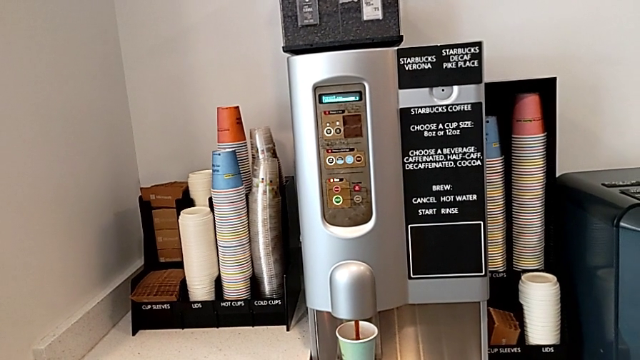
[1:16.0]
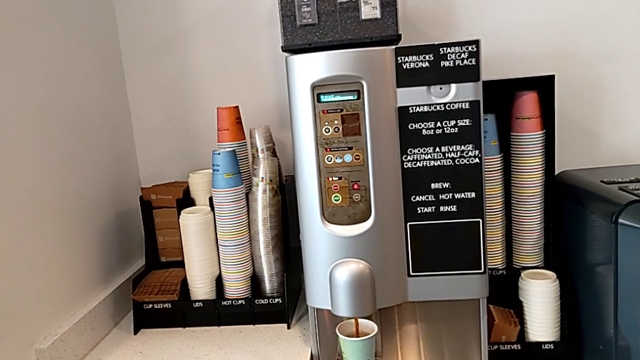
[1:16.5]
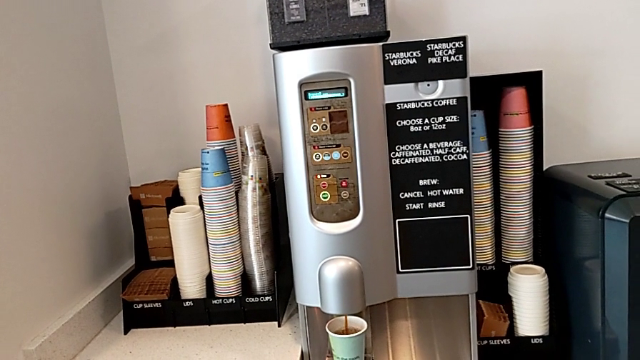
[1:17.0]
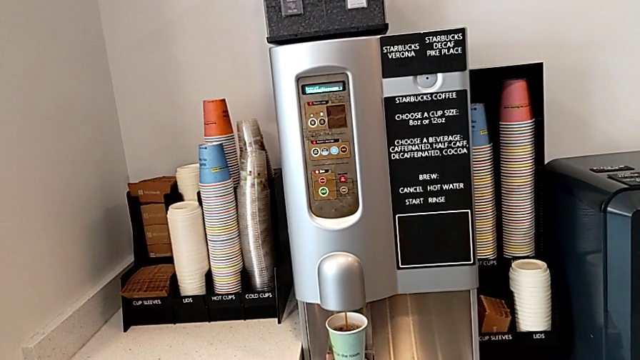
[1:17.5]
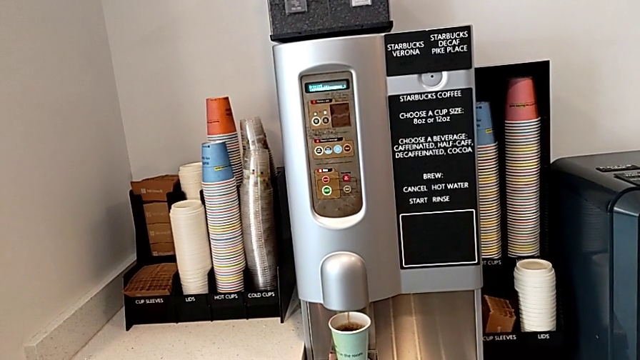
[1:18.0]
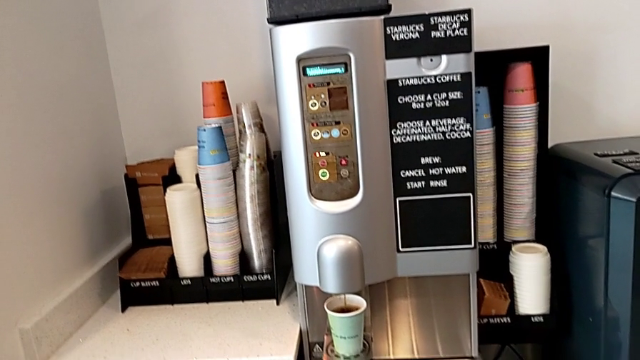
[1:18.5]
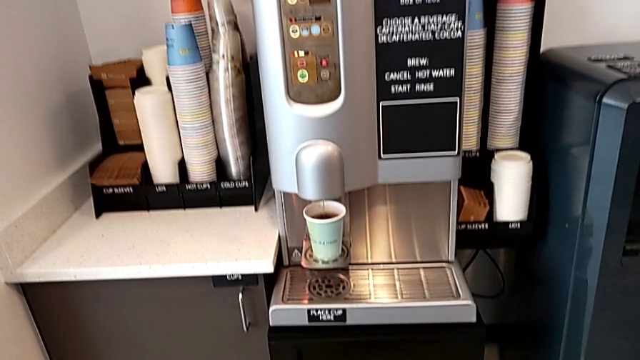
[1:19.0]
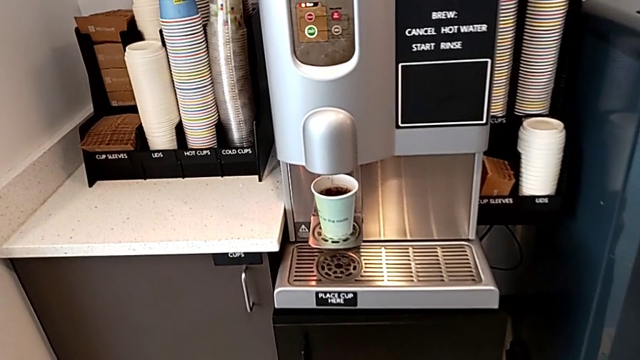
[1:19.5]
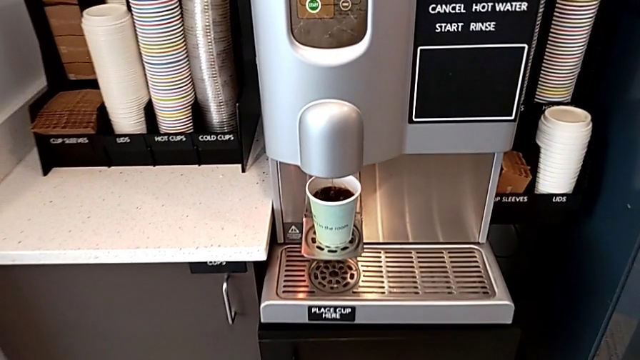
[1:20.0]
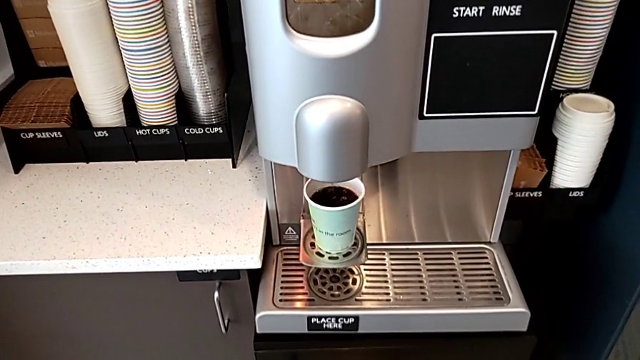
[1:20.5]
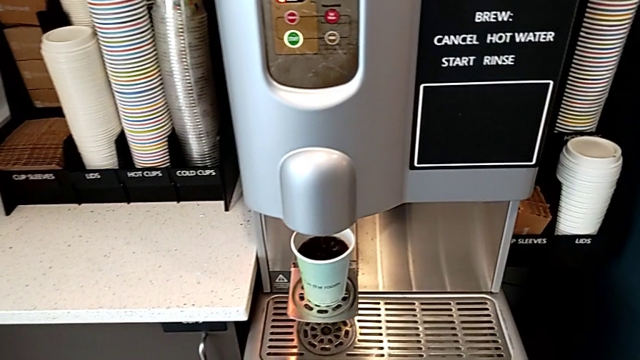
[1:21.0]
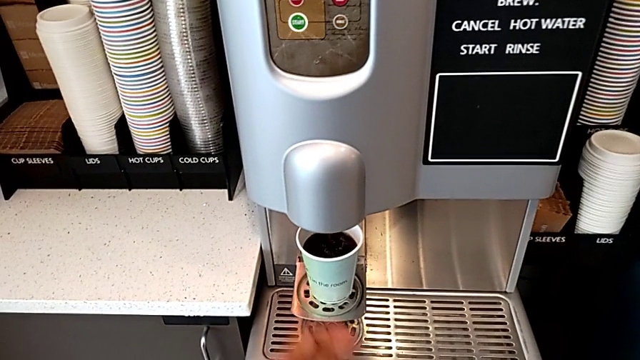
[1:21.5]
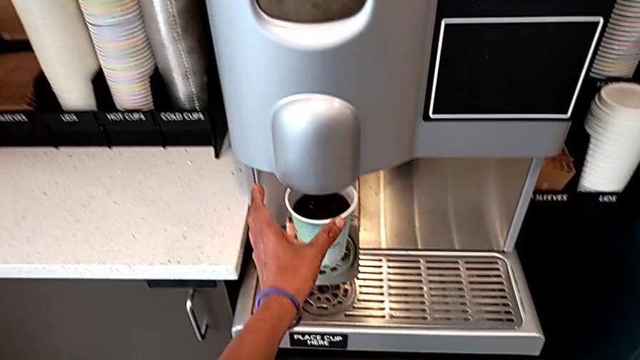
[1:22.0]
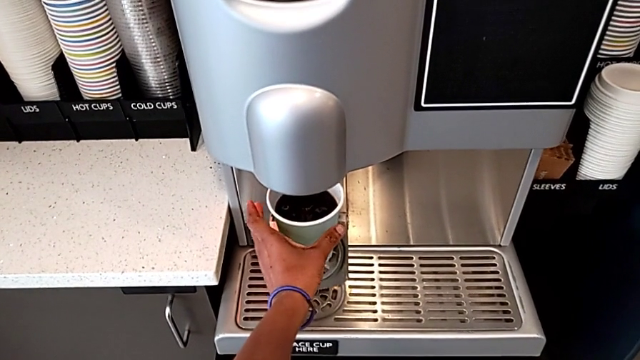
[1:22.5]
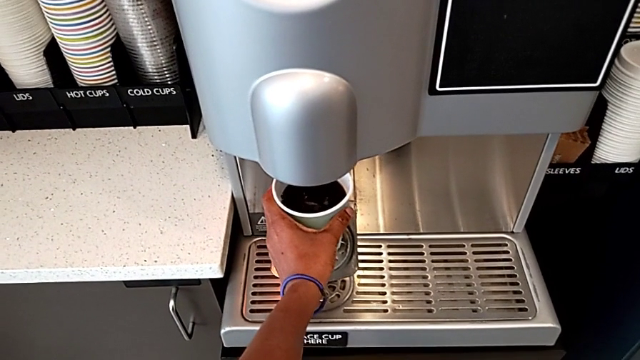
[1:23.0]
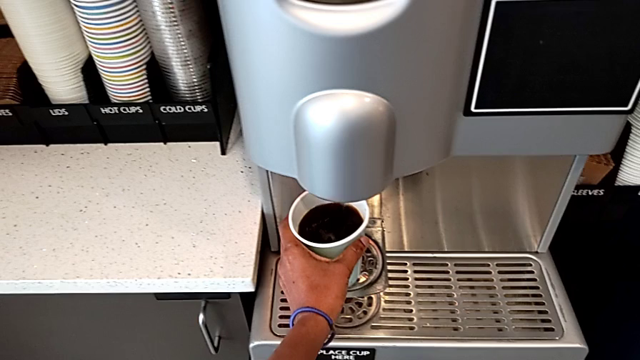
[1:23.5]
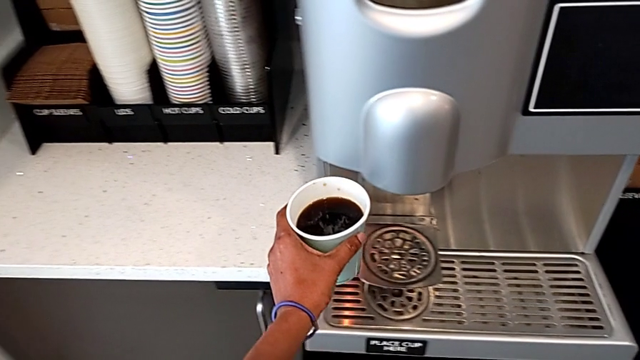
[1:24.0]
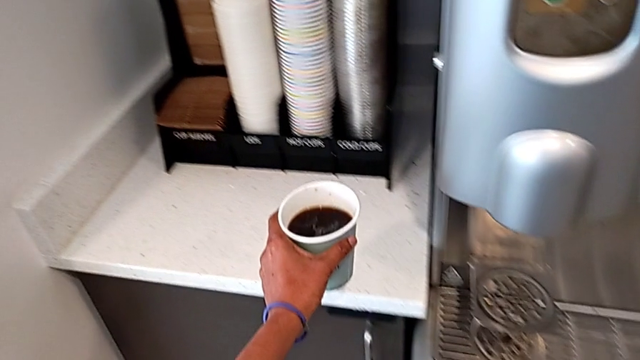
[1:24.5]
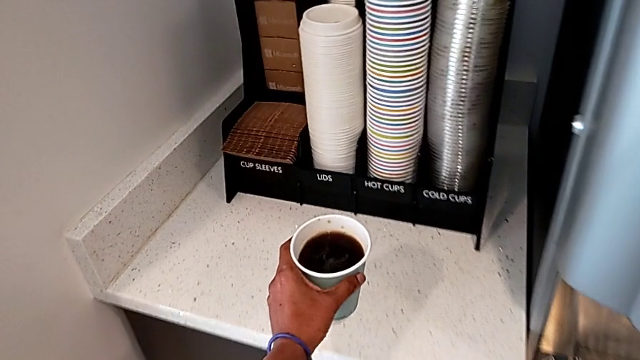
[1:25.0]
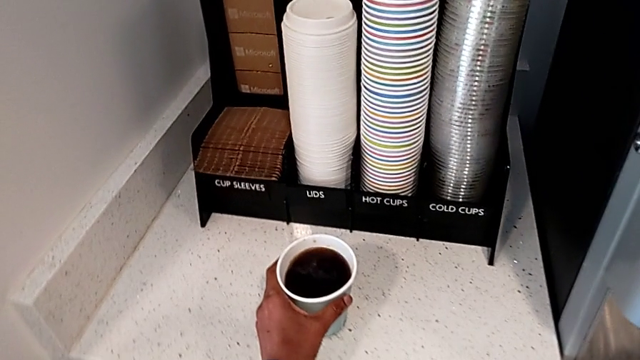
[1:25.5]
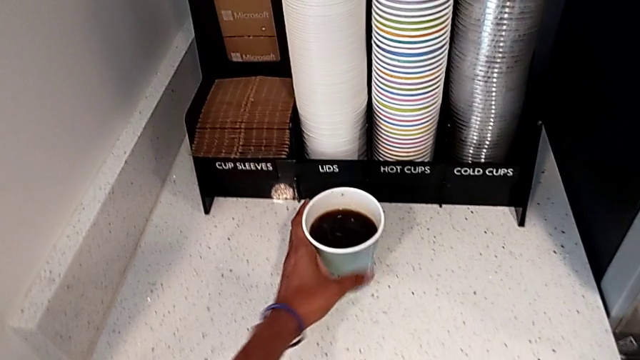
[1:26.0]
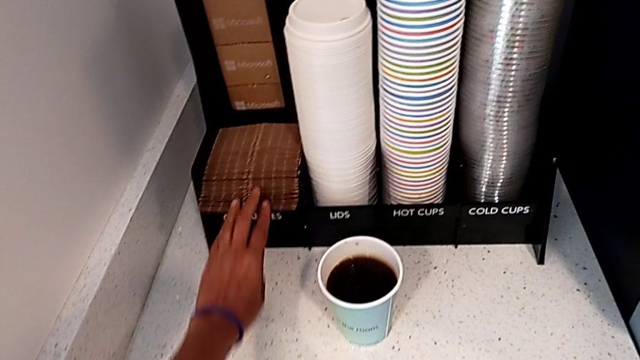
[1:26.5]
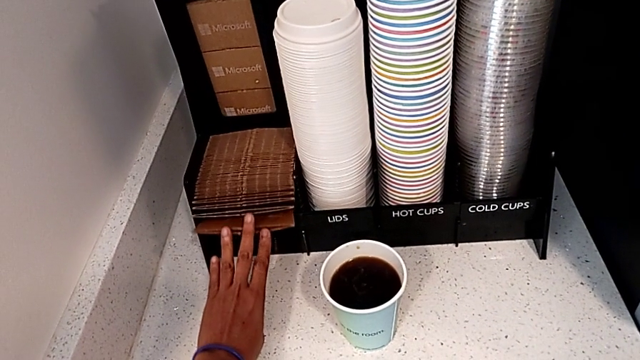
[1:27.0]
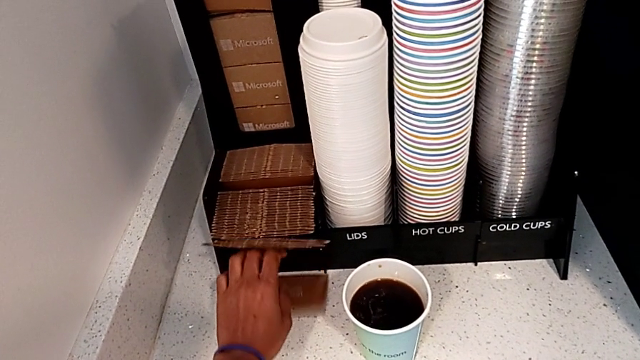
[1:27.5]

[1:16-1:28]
The camera wearer is creating a cup of coffee. They grab the coffee, place it and wrongly drop the cup sleeve.

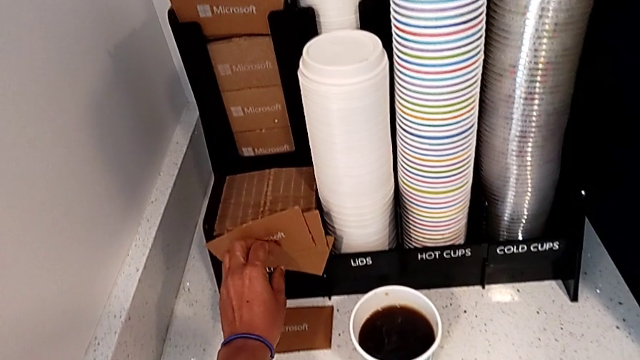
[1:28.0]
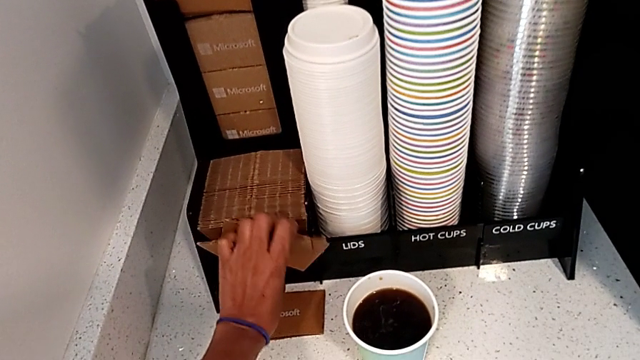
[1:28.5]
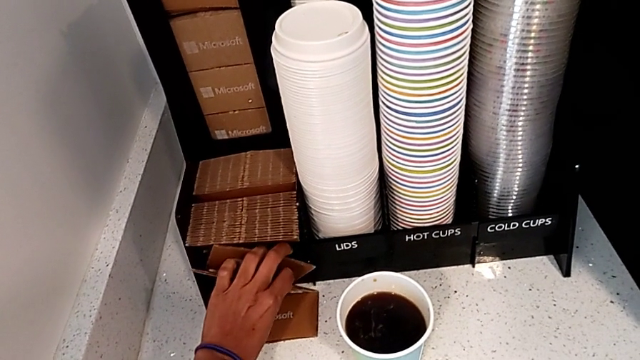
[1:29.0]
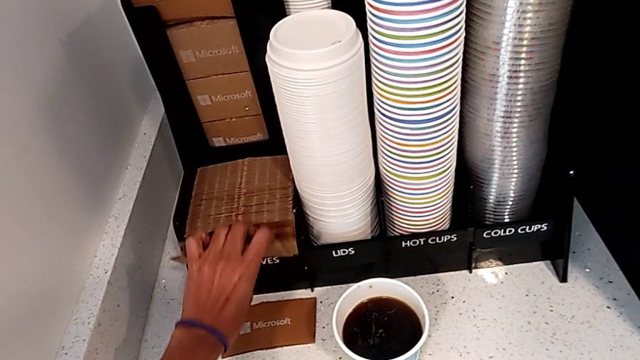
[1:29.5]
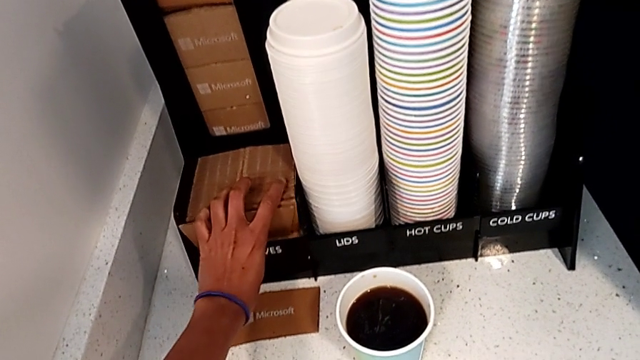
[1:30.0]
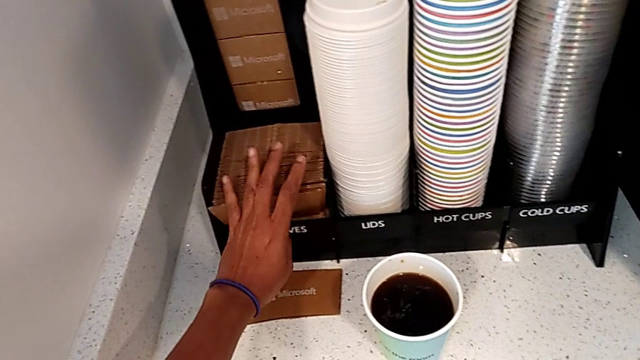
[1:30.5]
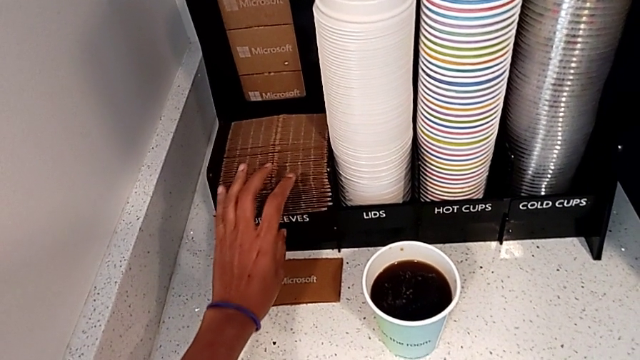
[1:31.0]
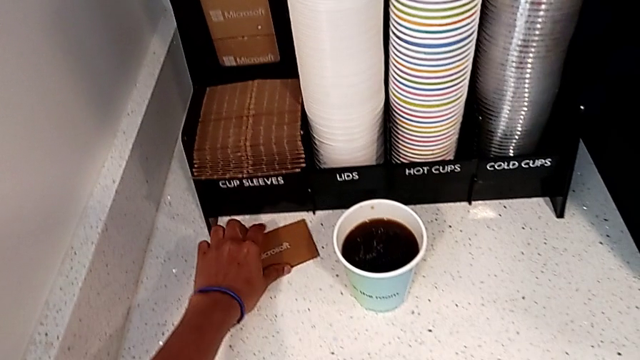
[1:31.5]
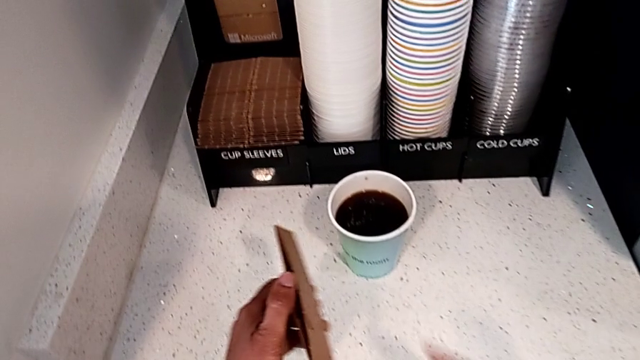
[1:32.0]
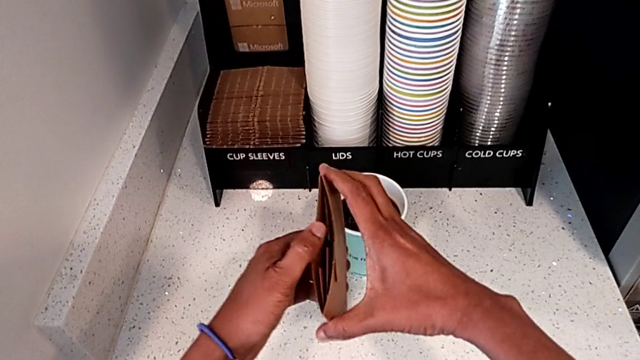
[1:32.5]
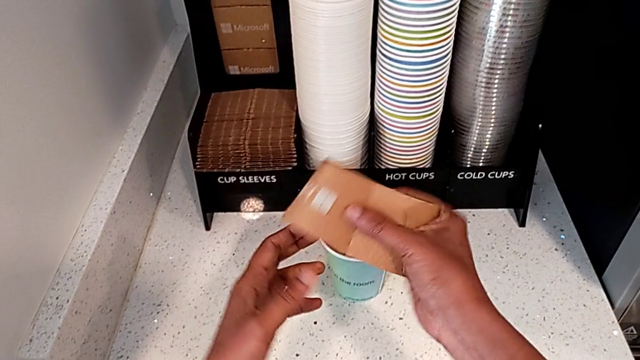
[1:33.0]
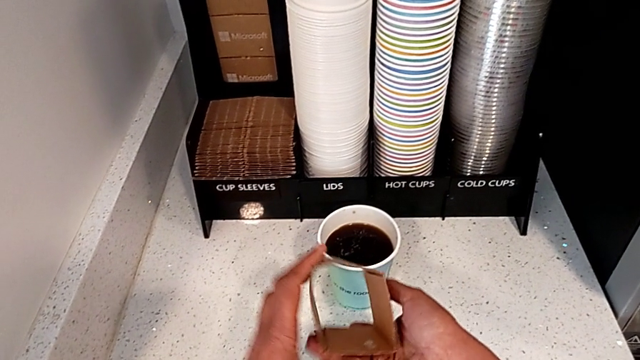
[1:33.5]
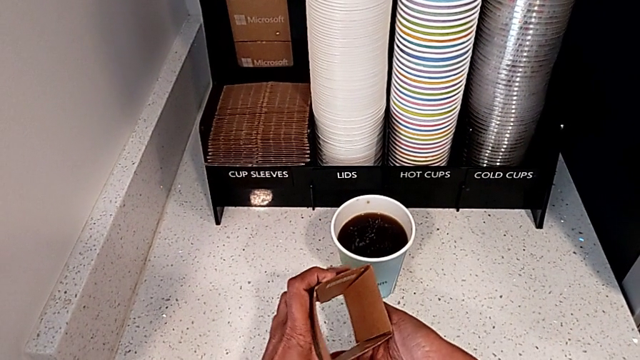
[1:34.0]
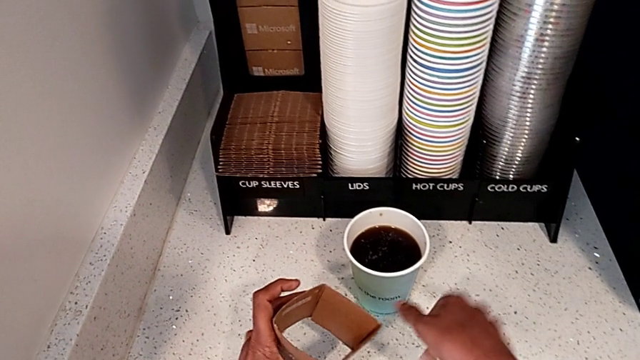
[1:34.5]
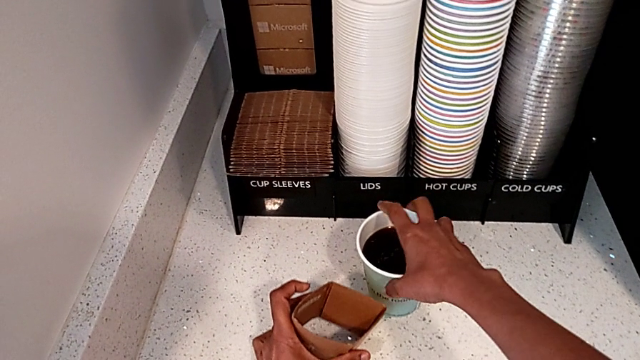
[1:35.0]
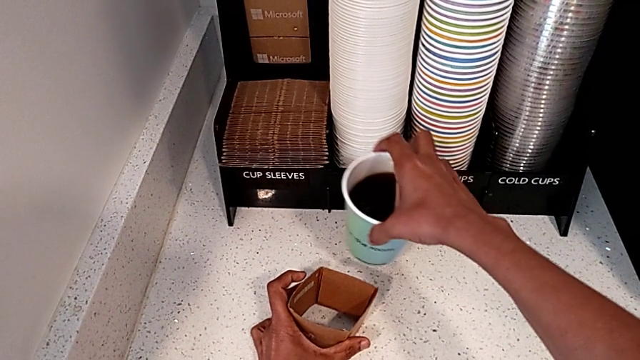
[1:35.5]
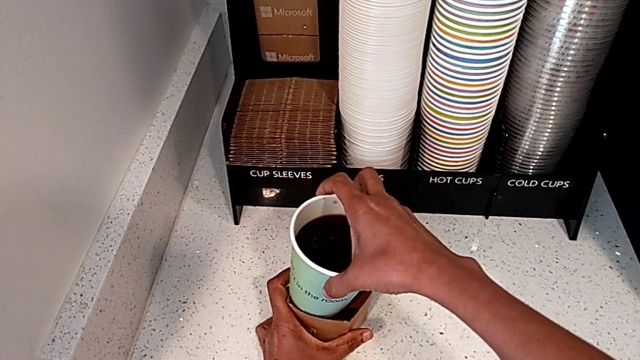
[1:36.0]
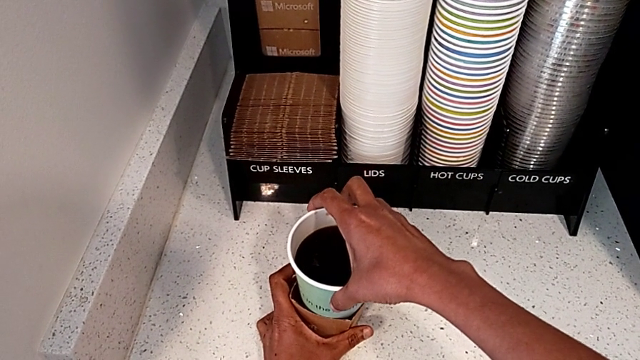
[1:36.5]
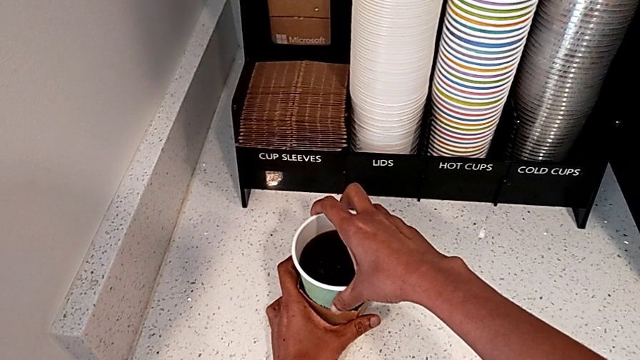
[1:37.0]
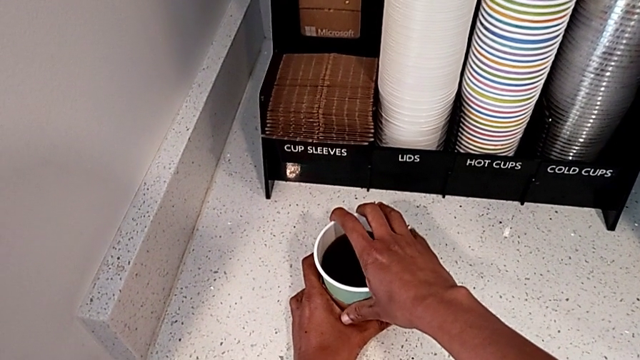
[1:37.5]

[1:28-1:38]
The camera wearer is creating a cup of coffee. They grab the cup sleeve, place it, grab the cup sleeve, open it, grab the coffee and insert the cup sleeve.
